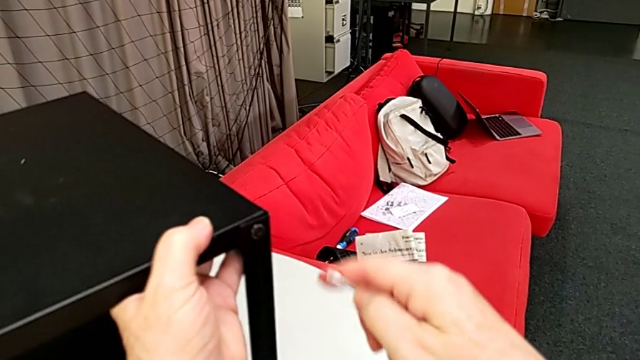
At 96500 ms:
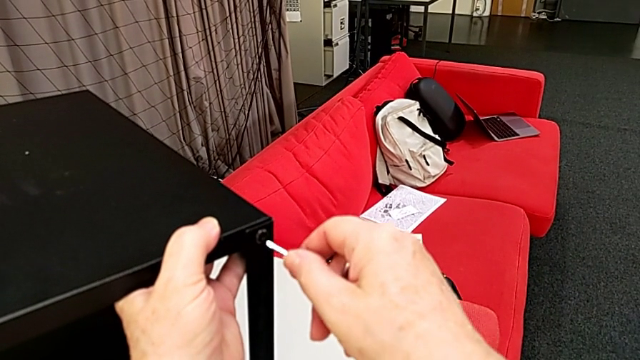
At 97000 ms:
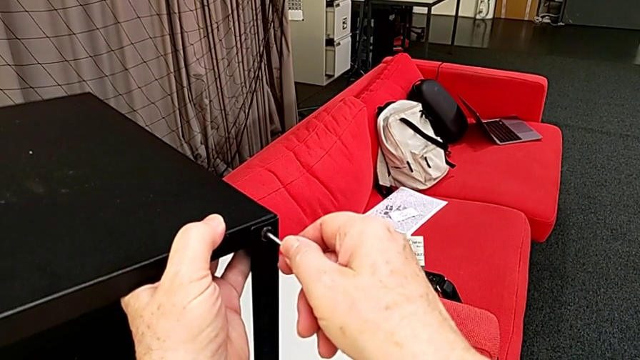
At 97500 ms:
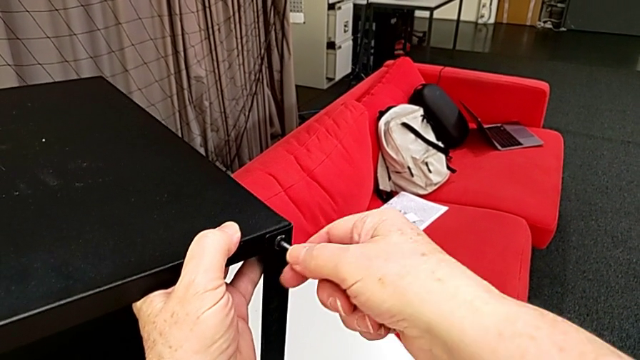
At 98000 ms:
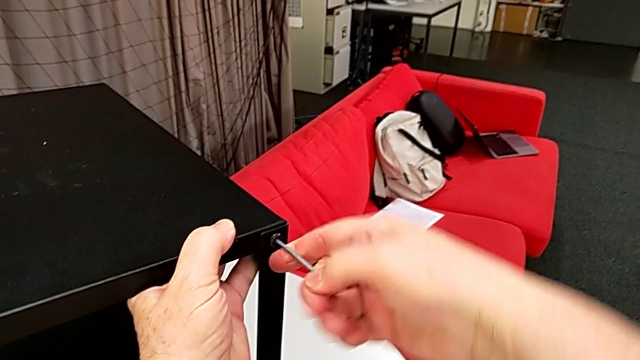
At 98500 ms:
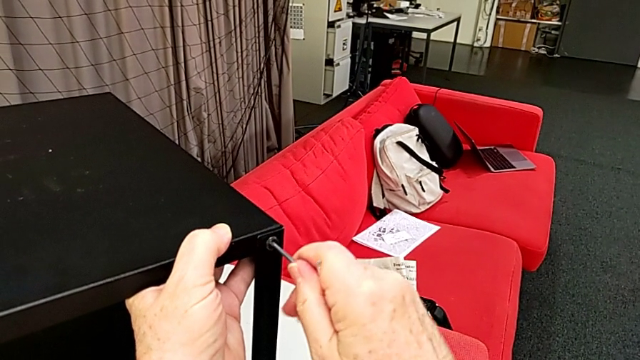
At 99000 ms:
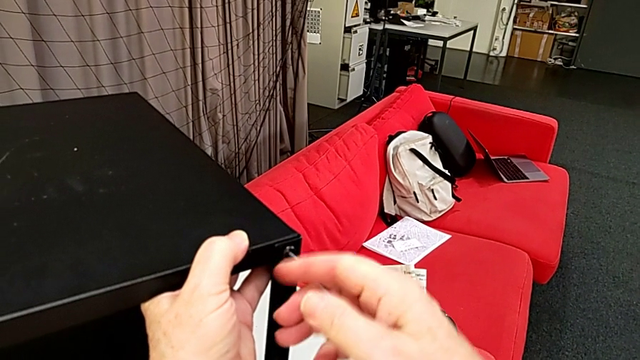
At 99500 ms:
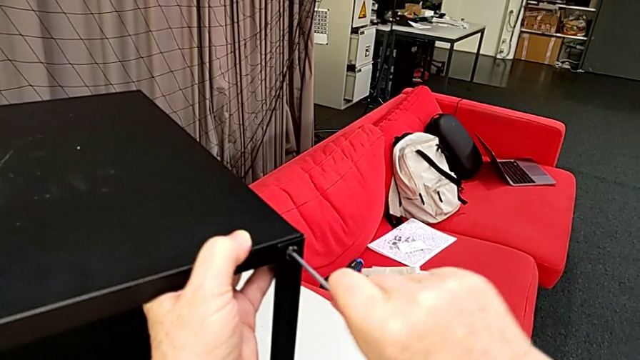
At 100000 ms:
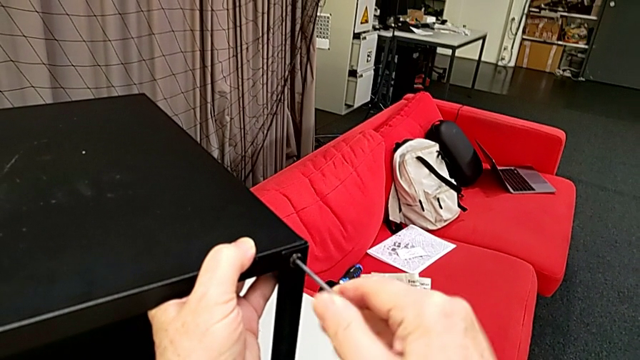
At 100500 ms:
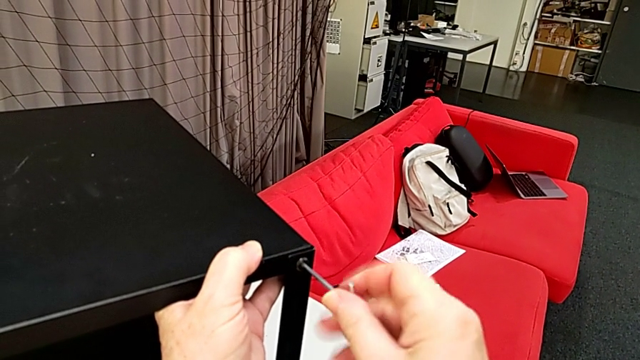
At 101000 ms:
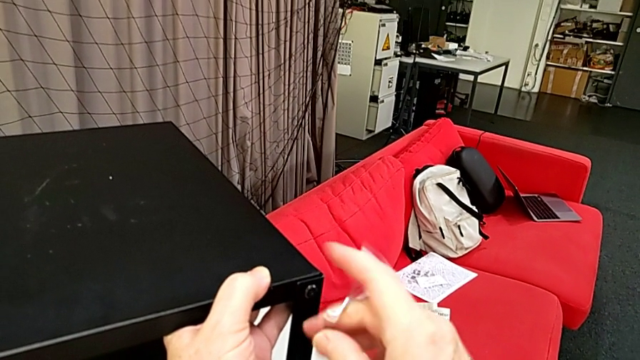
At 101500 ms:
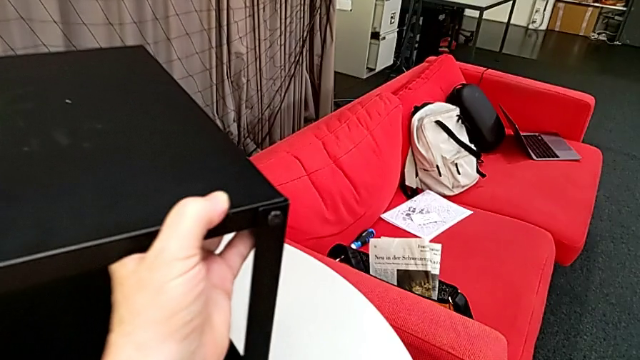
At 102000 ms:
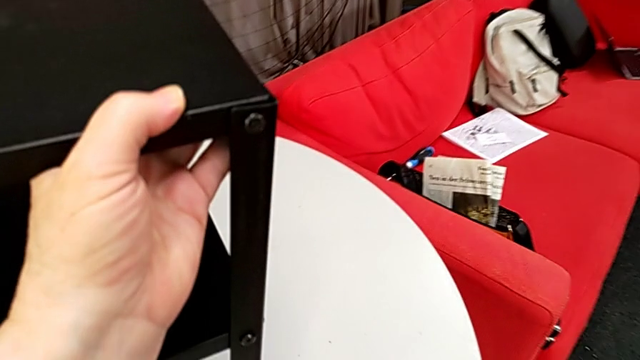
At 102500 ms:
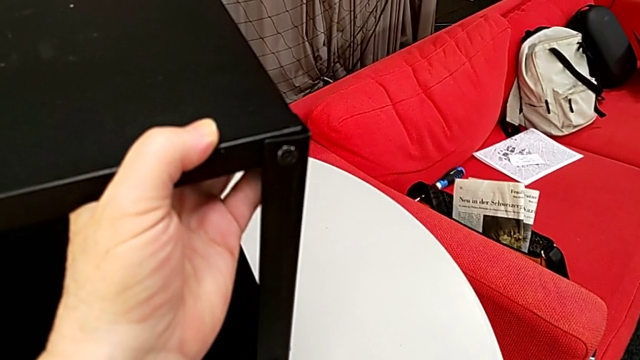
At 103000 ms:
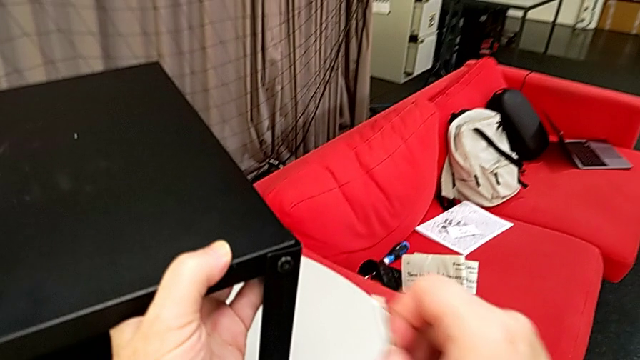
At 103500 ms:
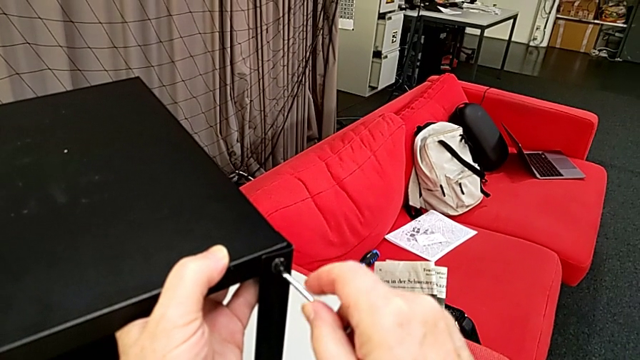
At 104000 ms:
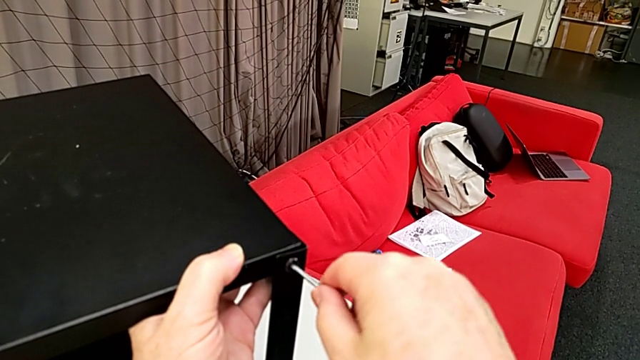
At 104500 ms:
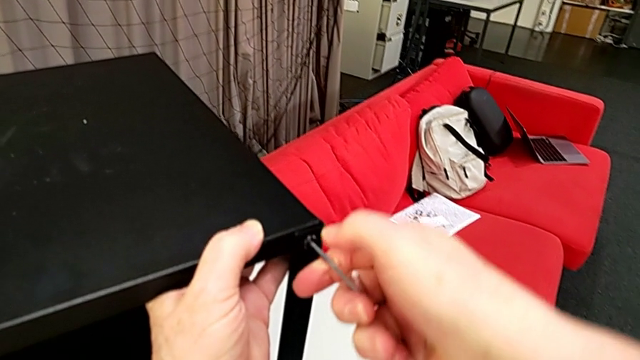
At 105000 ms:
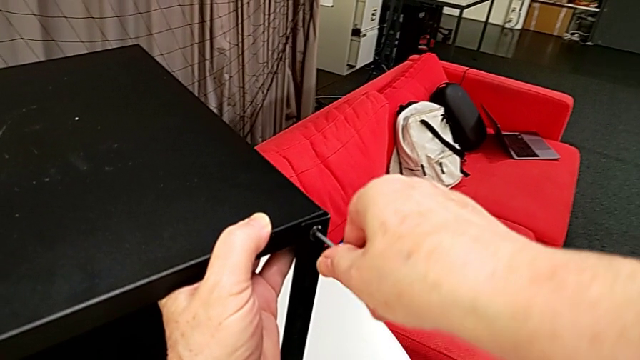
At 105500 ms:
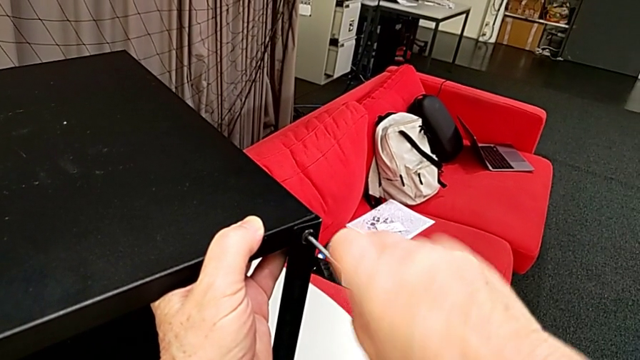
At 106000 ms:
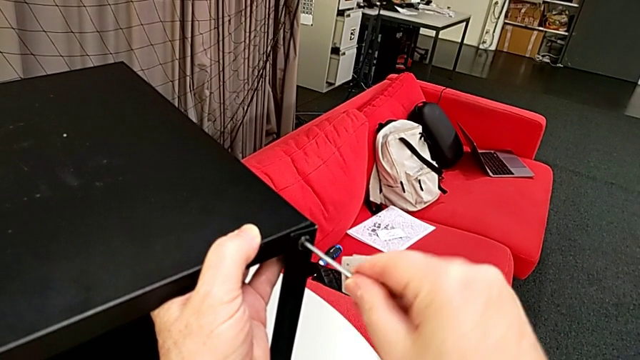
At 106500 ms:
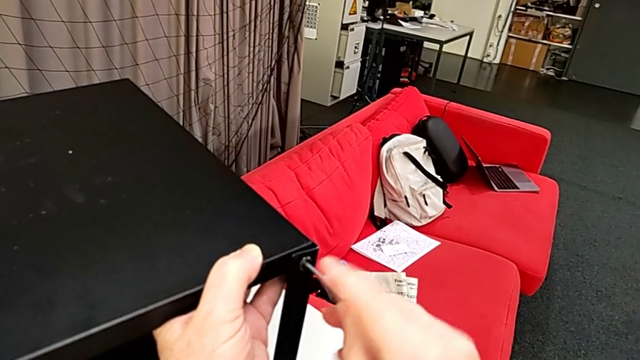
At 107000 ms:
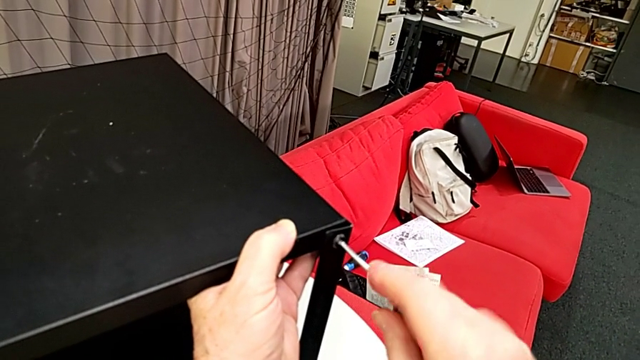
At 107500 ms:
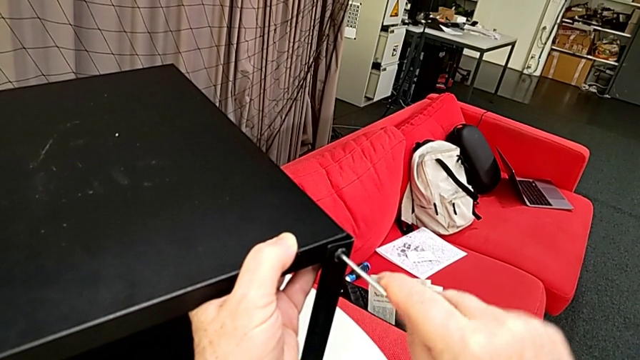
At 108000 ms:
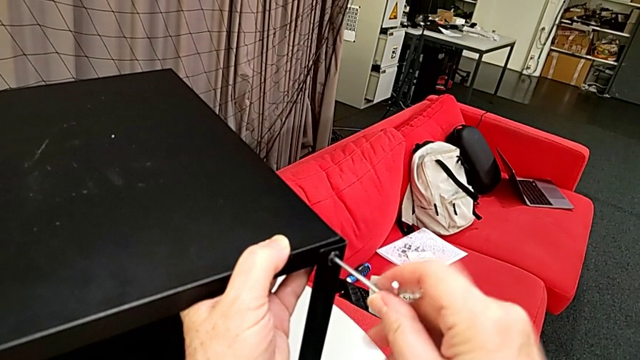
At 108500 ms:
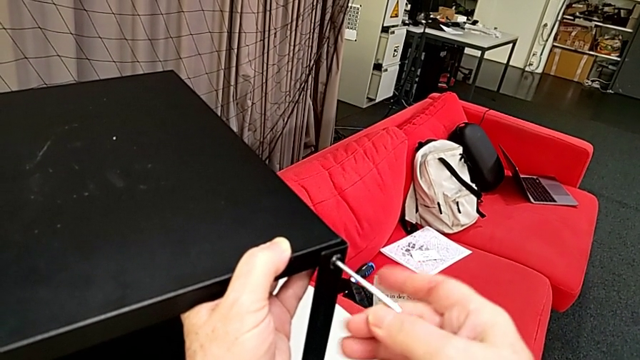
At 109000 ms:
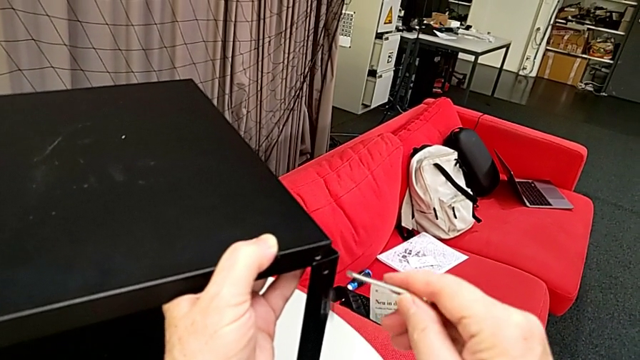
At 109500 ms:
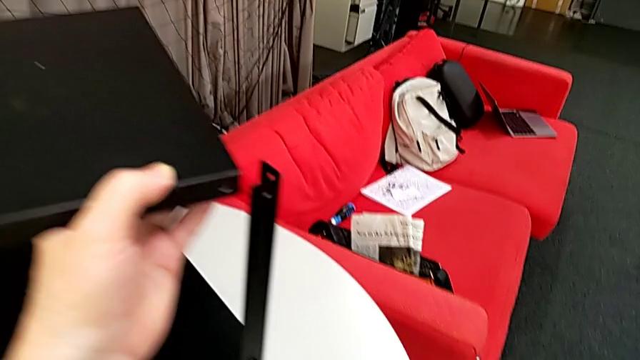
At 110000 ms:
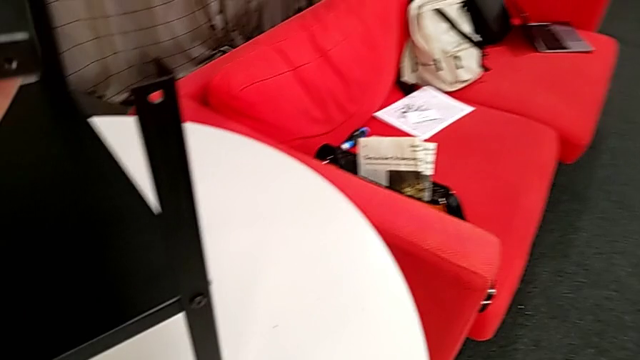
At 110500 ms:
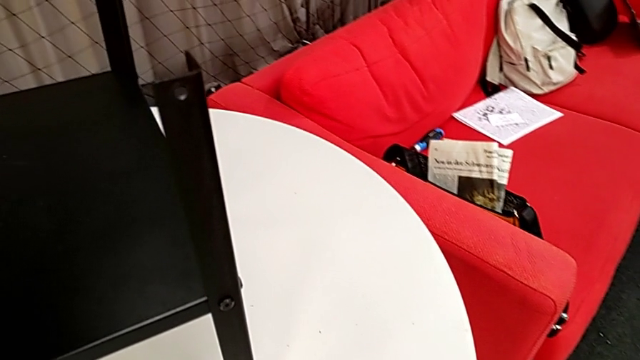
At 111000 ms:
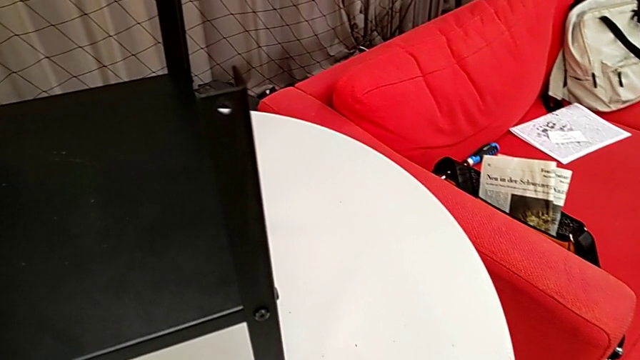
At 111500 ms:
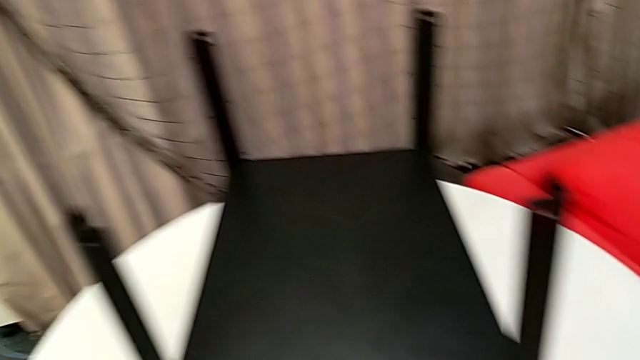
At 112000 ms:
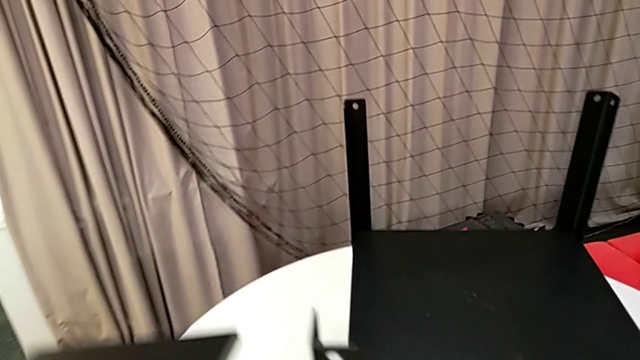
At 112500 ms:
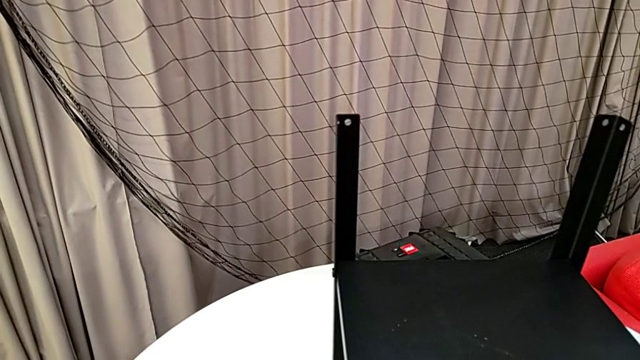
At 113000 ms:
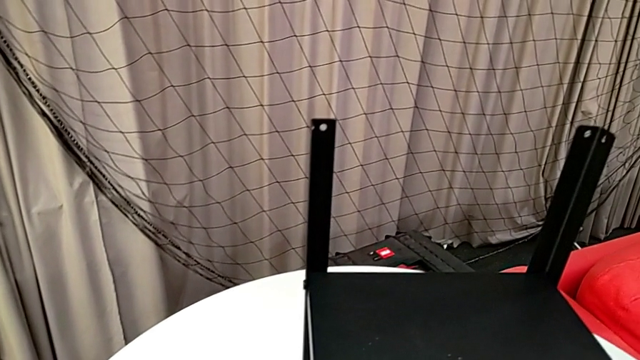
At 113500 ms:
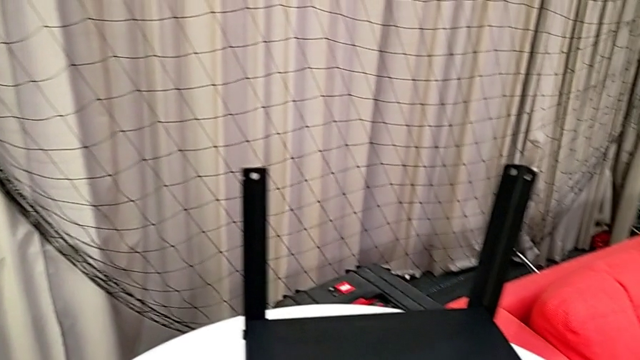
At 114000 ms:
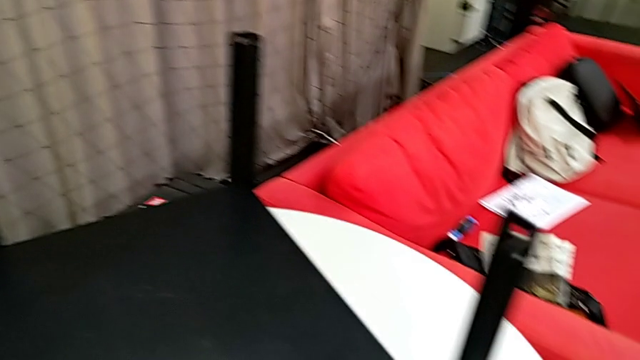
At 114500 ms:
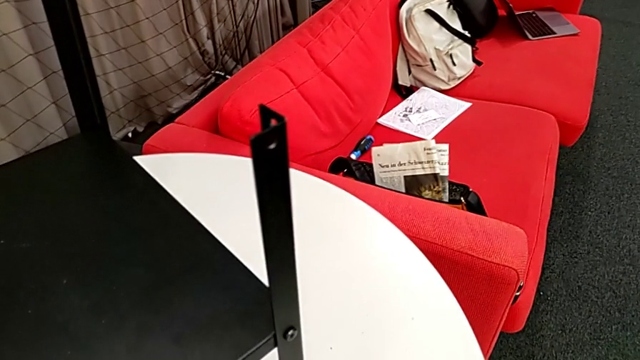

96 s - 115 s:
The camera wearer is disassembling the table top. They approach the hex socket head, insert the Allen wrench, unscrew the hex socket head, wrongly drop the Allen wrench, insert it, unscrew the hex socket head, withdraw the Allen wrench, wrongly drop the hex socket head, lift the top tray and place it.

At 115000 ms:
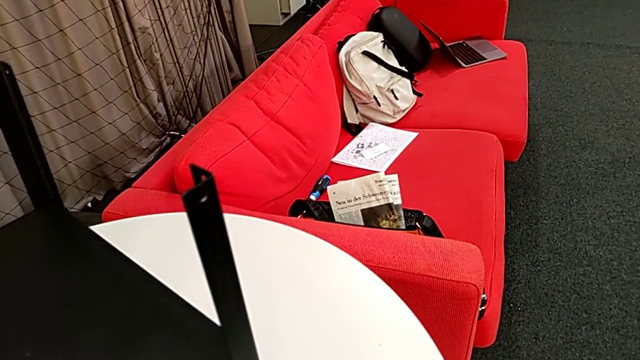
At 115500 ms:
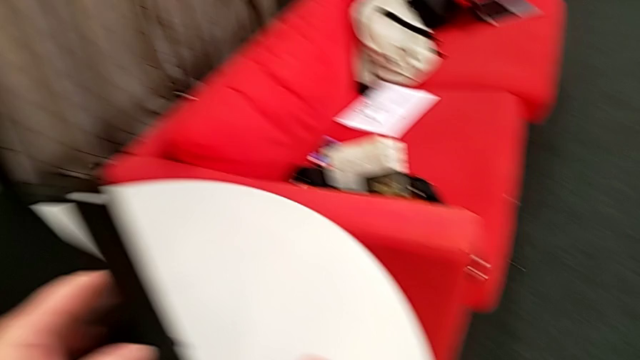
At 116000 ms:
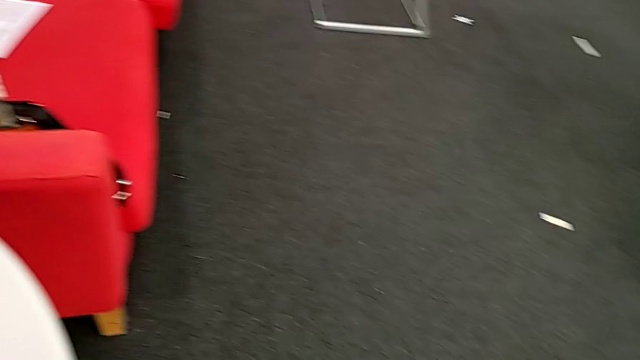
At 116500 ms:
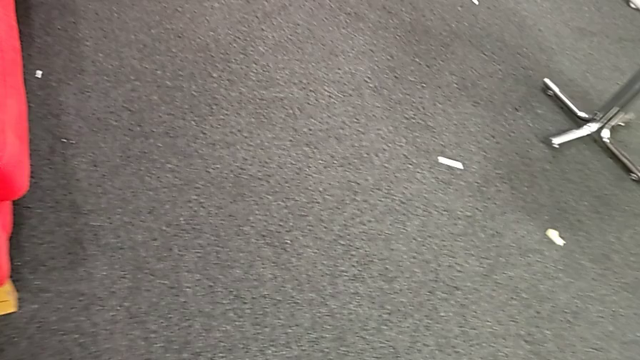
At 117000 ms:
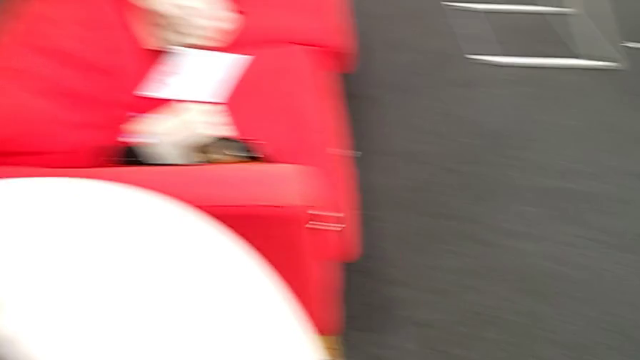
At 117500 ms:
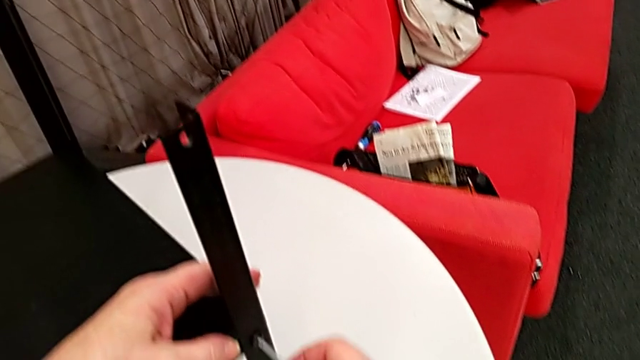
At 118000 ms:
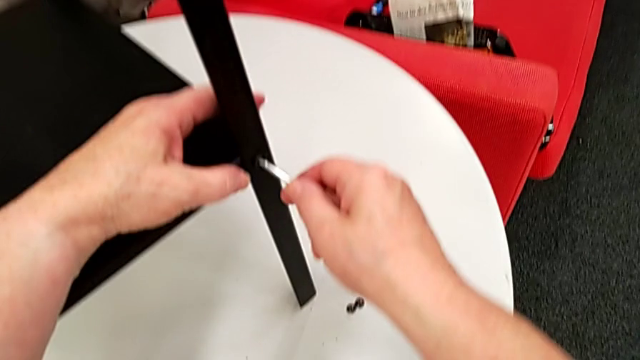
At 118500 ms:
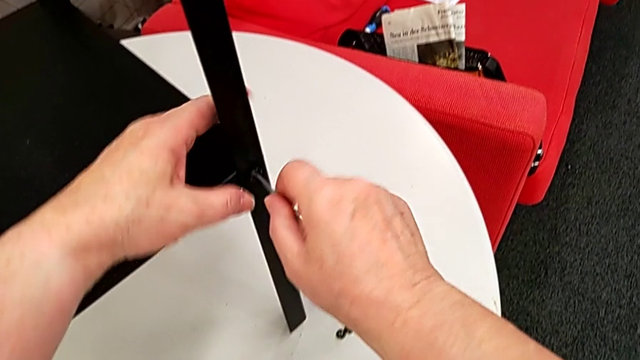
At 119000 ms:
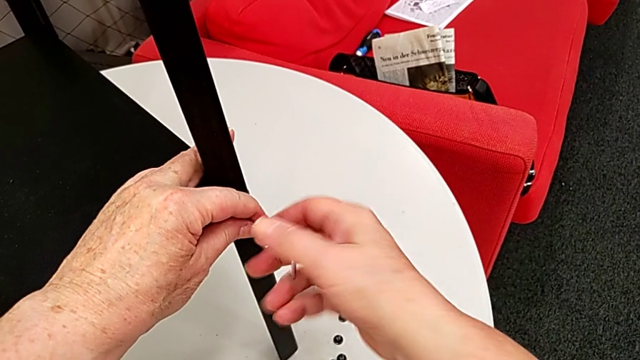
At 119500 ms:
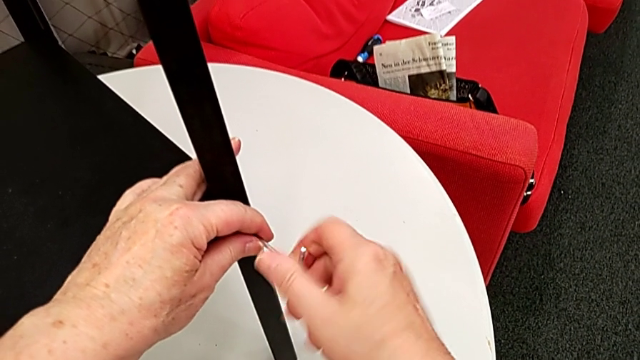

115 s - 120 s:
The camera wearer is disassembling some of the hex socket heads attached to the lower tray to disassemble the legs more easily. They grab the nightstand, insert the Allen wrench and grab the hex socket head with the left hand.
